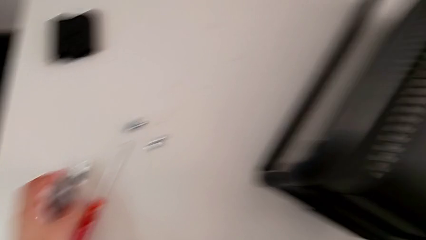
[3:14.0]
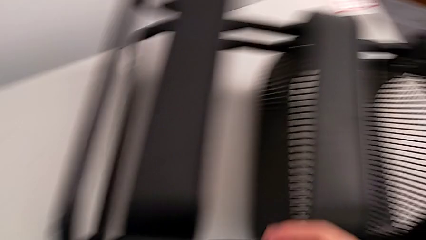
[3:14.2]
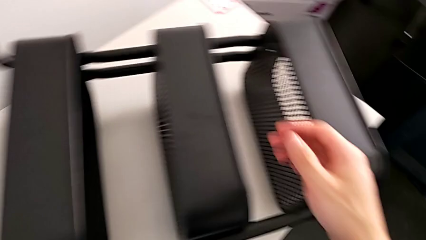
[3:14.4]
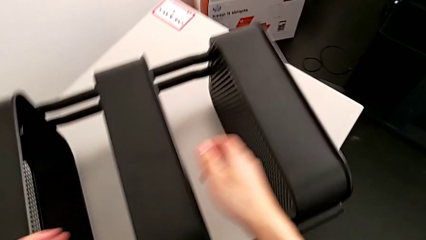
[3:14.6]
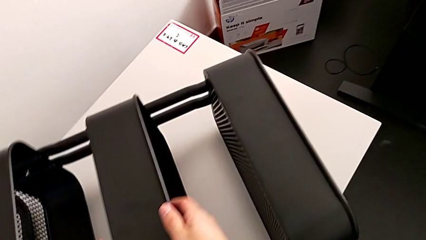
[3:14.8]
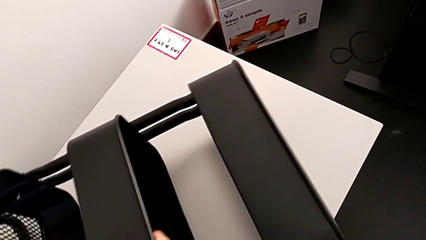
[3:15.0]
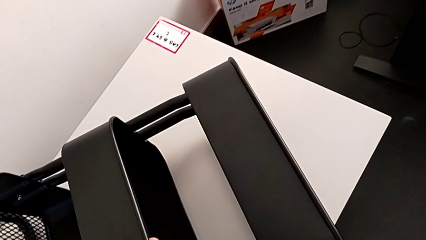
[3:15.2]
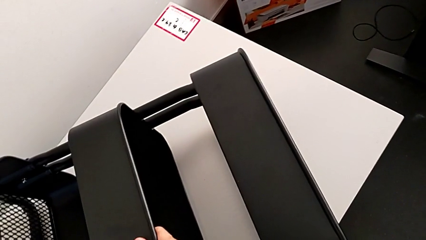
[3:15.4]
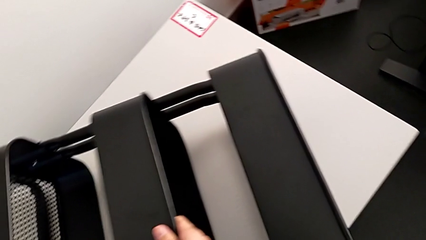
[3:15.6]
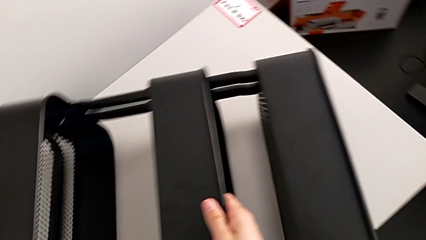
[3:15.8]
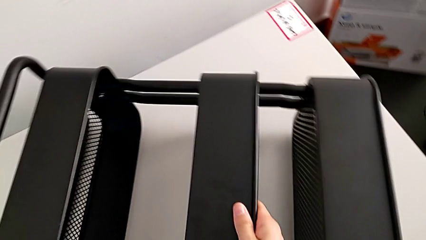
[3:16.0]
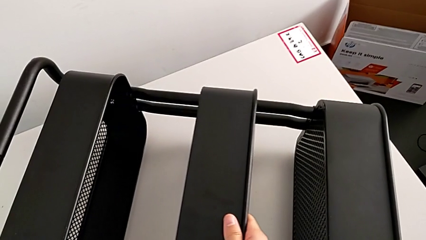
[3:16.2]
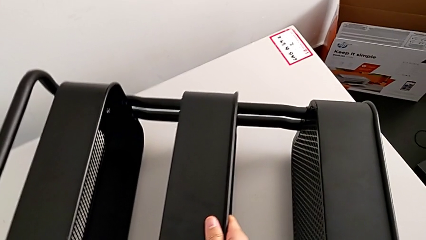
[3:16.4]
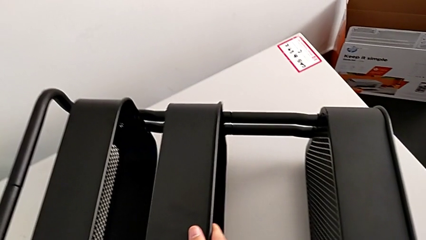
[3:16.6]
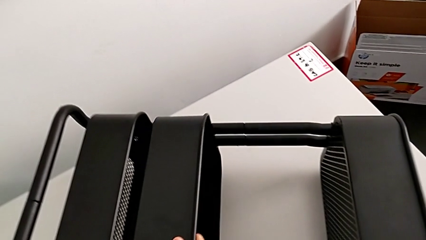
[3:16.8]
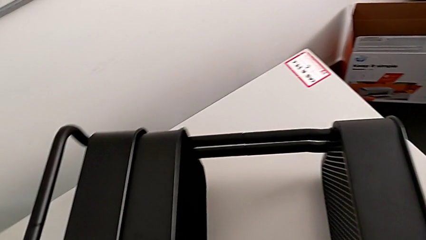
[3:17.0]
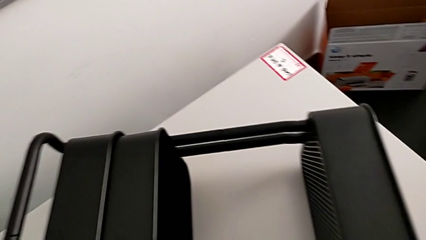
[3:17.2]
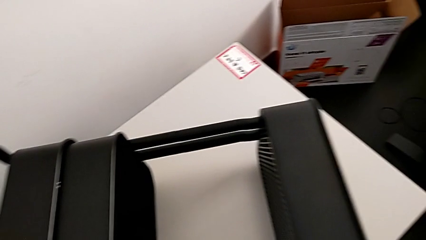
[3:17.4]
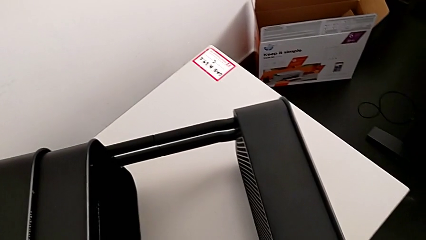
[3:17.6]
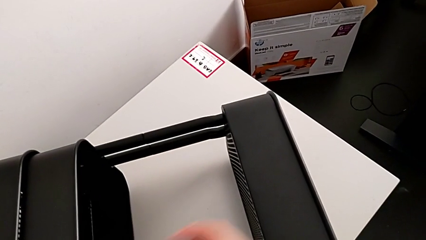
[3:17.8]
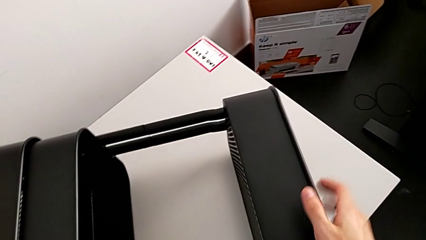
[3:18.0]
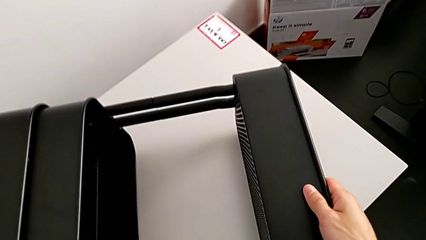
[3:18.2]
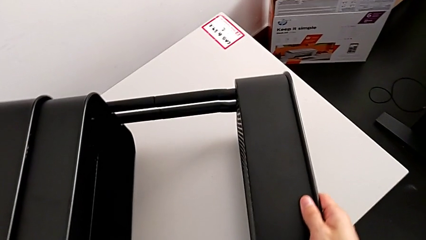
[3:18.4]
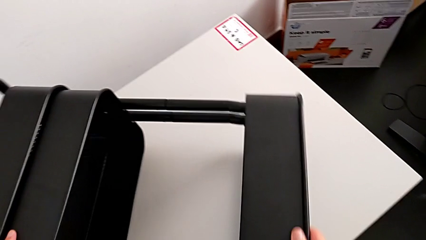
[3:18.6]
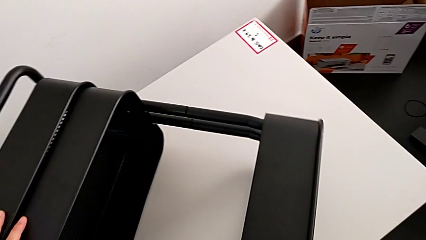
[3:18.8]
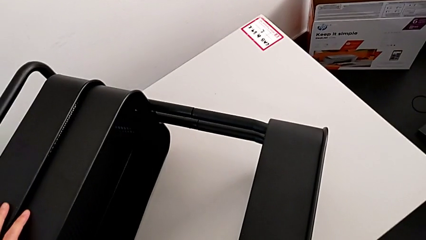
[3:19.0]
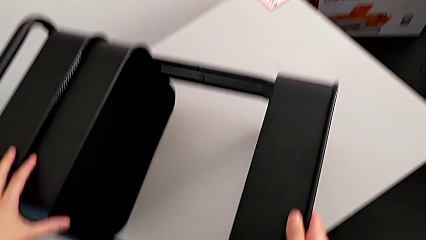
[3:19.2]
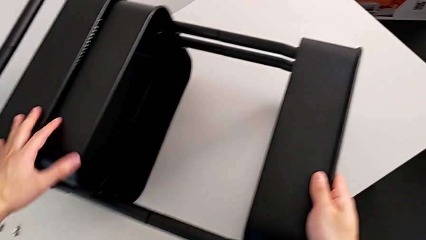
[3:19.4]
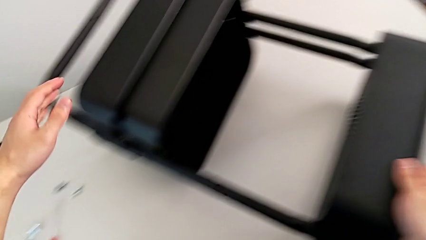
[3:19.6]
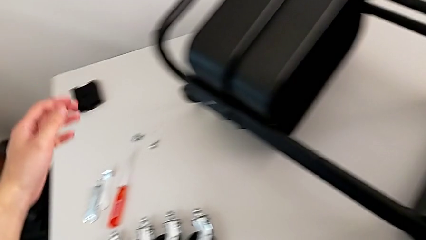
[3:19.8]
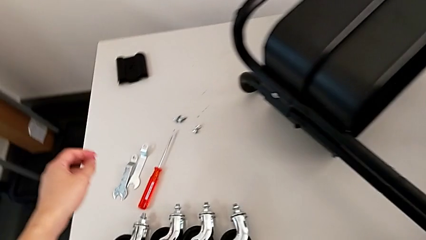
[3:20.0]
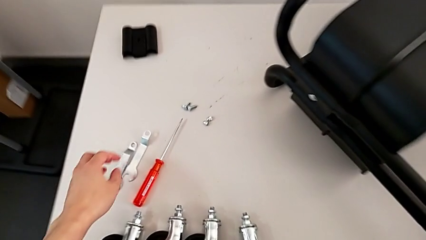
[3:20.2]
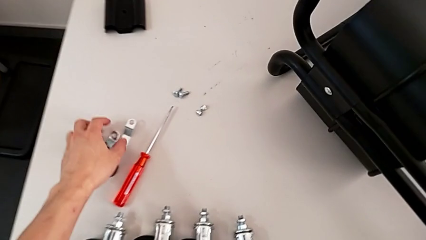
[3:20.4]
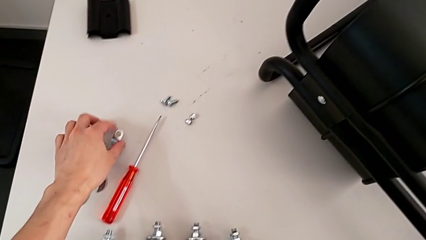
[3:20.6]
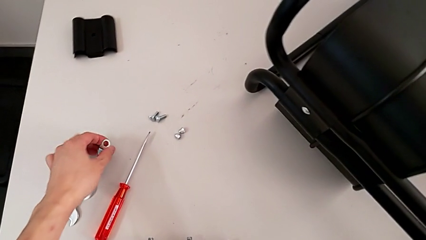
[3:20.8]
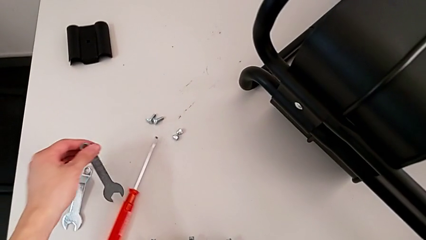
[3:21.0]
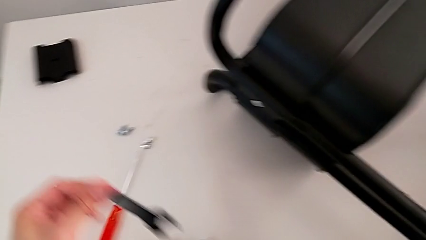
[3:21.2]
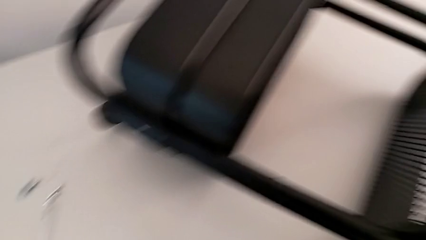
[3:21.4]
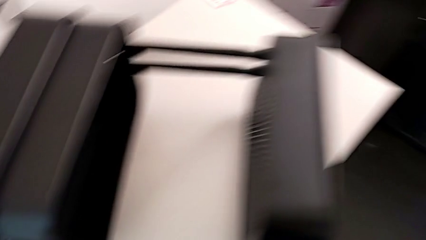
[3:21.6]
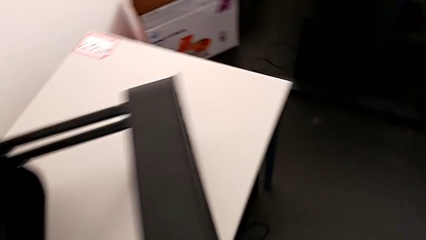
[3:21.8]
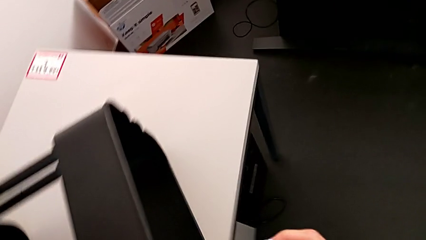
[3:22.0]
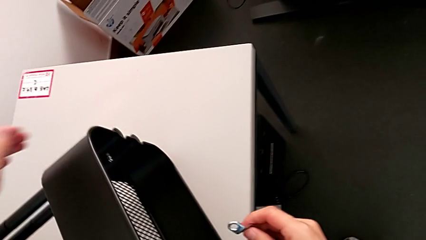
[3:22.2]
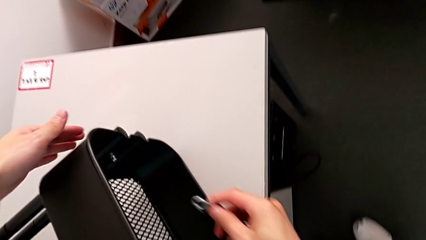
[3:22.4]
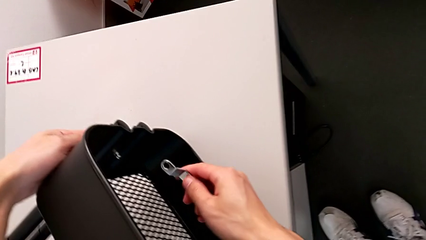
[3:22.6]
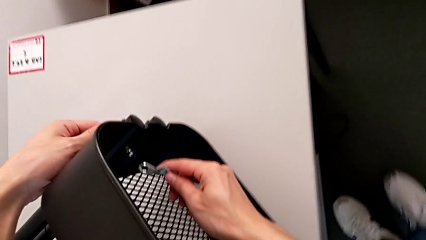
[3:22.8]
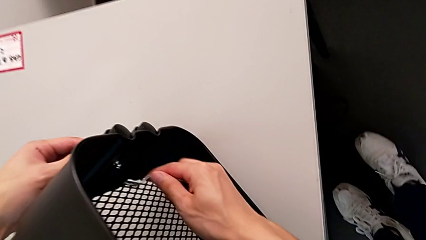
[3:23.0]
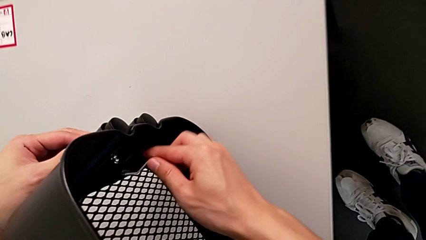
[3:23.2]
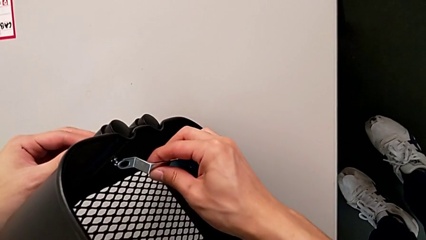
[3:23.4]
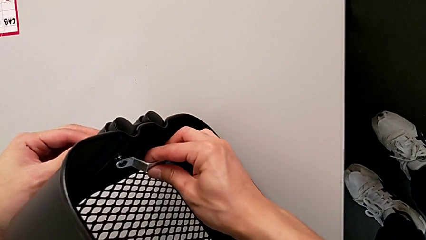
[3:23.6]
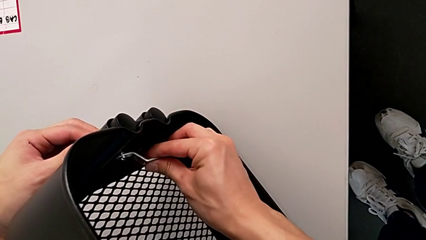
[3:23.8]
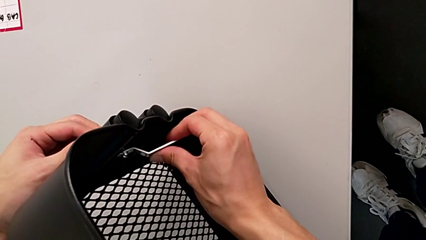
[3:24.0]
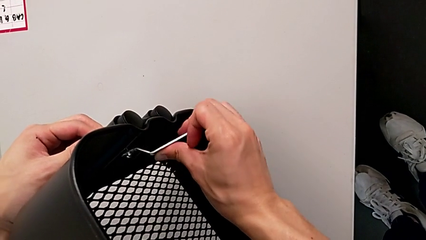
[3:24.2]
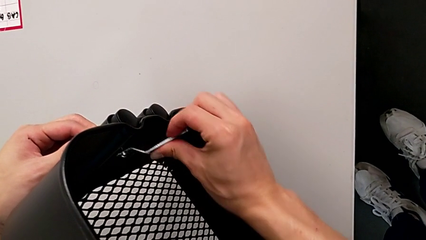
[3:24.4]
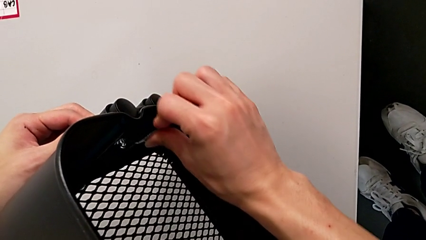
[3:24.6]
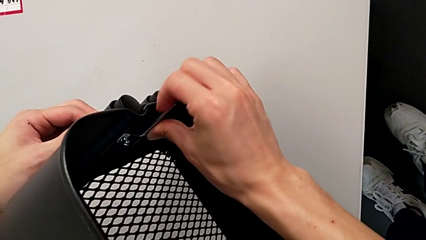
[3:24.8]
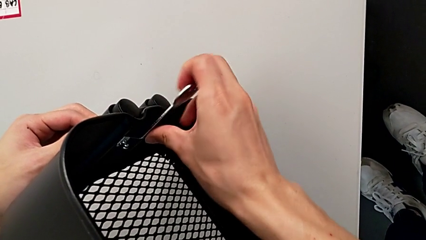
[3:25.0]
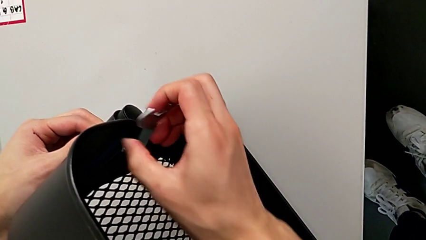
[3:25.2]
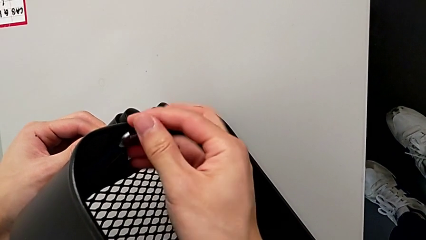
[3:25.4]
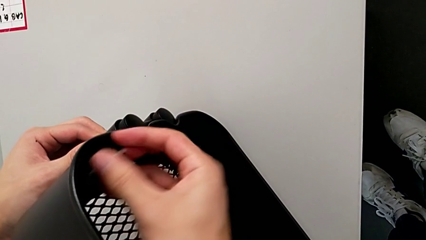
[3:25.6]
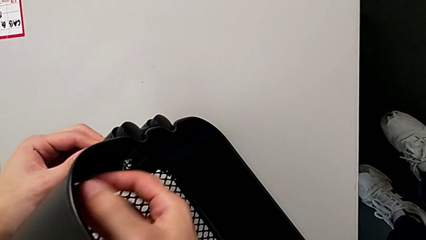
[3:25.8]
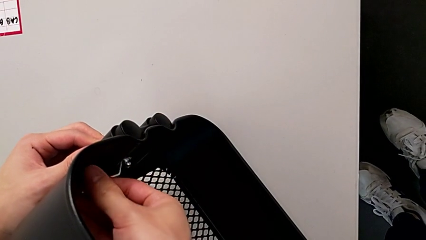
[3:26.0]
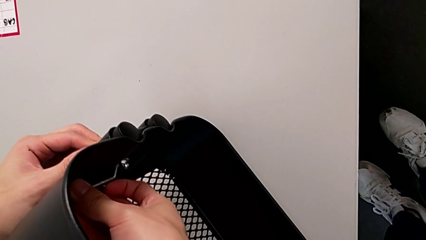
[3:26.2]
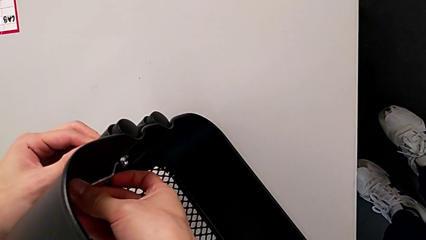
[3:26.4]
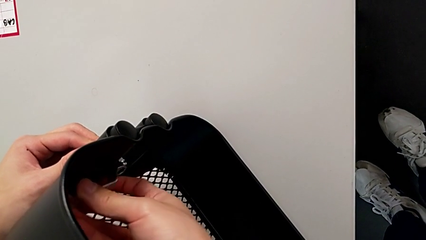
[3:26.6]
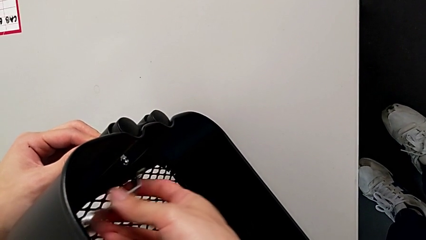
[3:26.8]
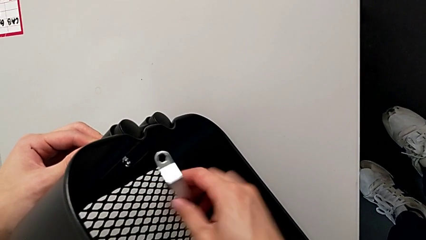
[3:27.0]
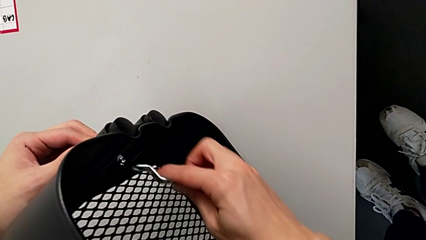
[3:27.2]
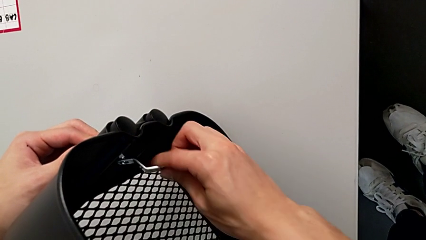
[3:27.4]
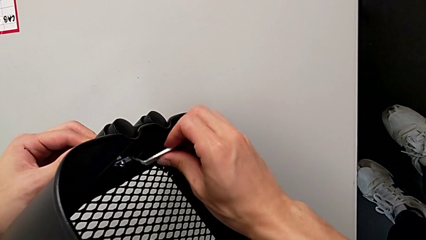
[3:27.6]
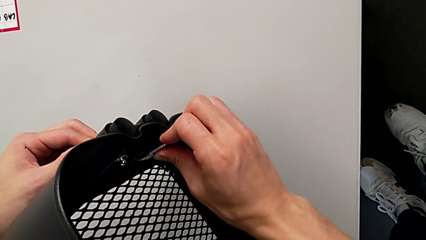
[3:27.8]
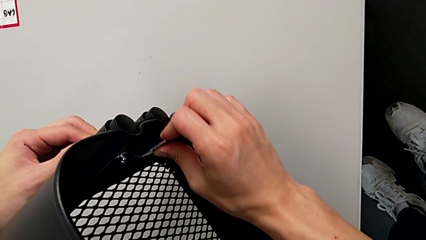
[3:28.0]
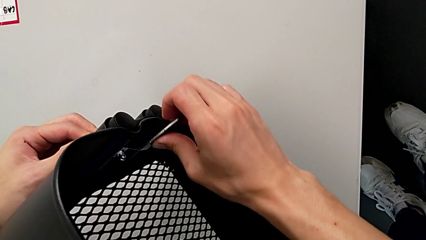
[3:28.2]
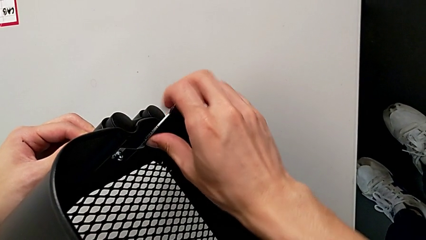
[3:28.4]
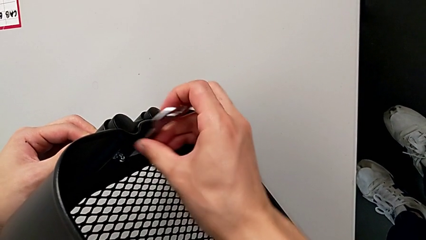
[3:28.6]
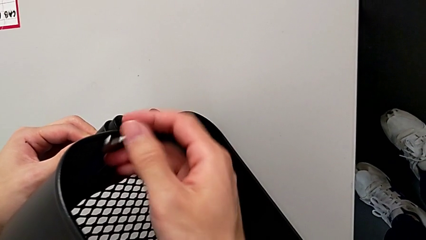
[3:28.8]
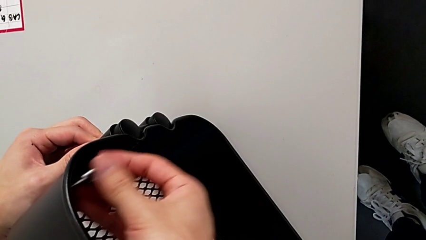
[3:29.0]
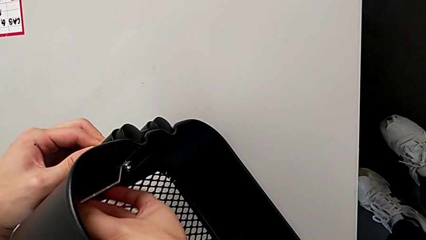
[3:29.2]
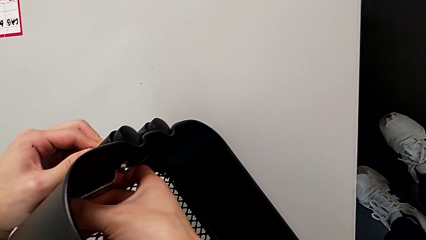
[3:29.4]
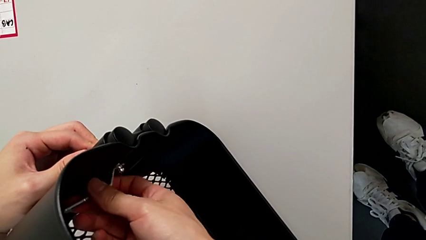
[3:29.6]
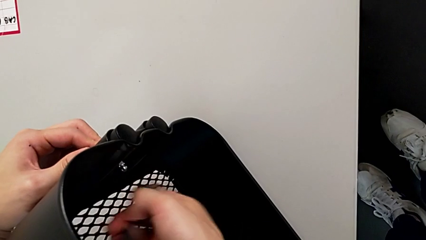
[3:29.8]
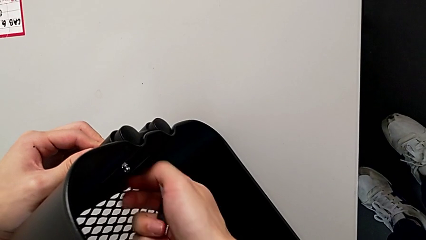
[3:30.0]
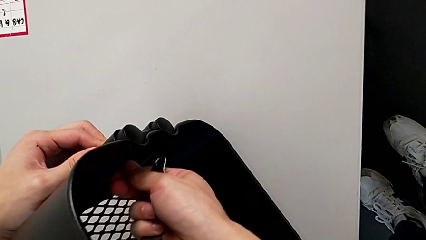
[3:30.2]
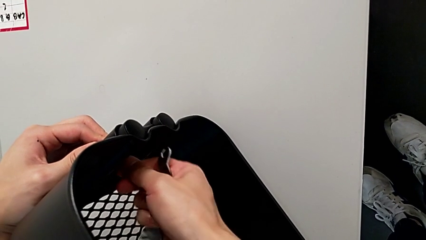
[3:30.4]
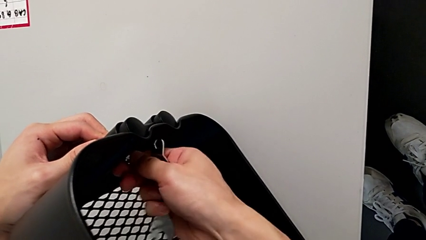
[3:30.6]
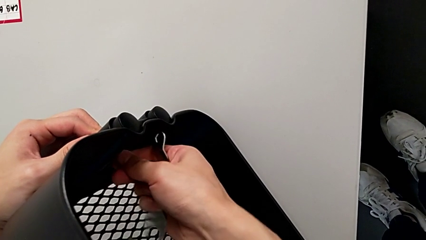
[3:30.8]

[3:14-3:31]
The camera wearer is disassembling the top grid tray. They grab the first grid tray, slide it, approach the third hexagon cap nut and unscrew it.
